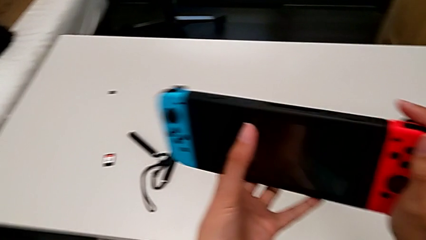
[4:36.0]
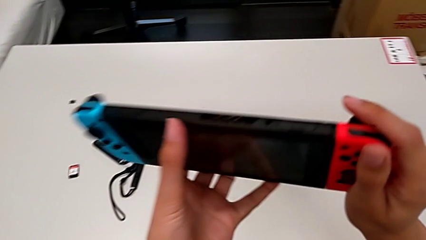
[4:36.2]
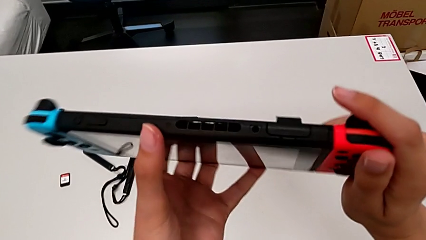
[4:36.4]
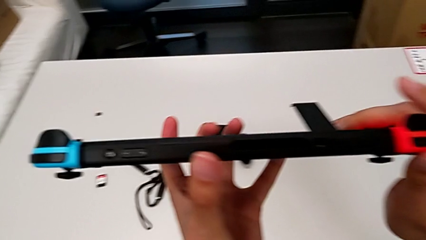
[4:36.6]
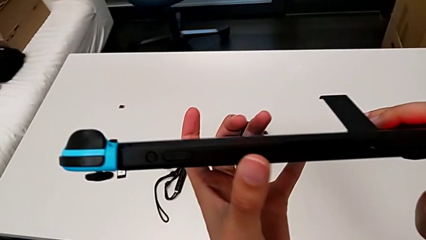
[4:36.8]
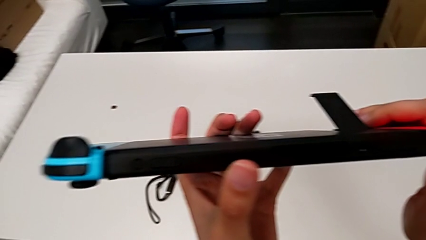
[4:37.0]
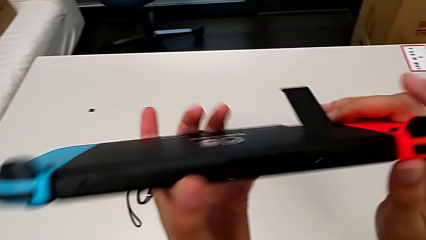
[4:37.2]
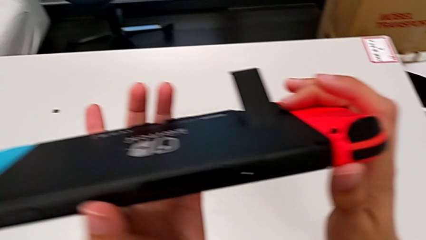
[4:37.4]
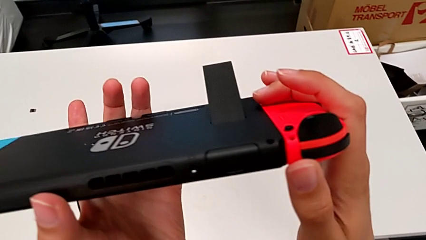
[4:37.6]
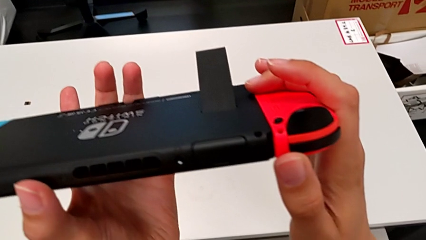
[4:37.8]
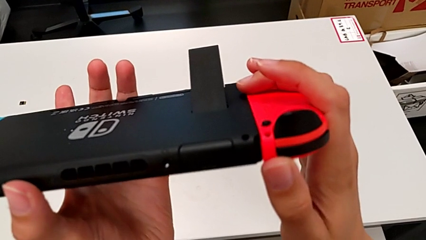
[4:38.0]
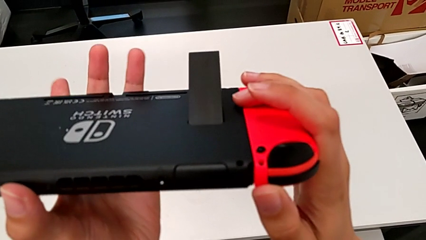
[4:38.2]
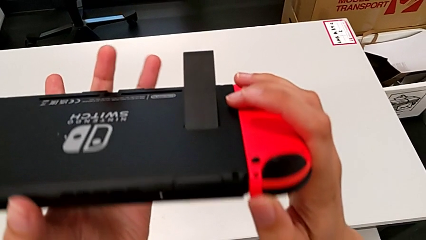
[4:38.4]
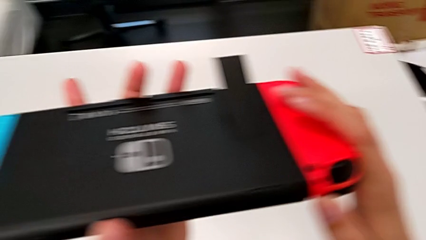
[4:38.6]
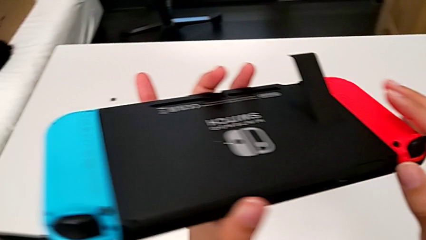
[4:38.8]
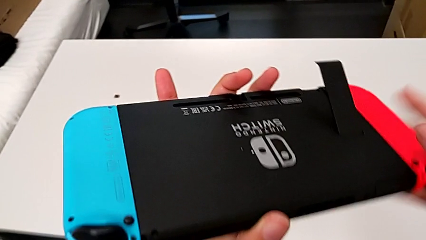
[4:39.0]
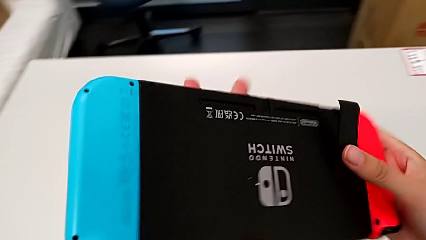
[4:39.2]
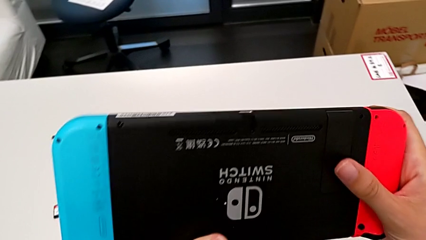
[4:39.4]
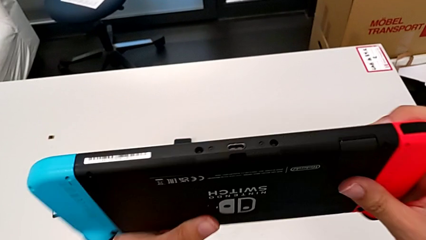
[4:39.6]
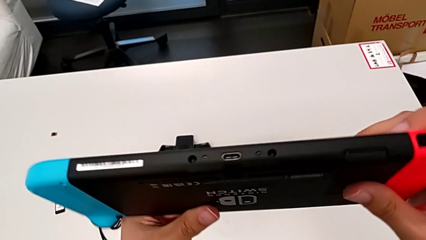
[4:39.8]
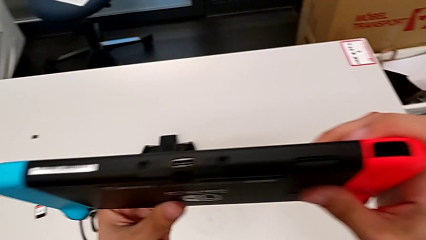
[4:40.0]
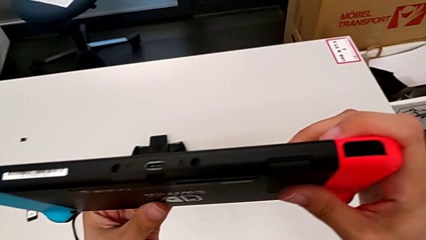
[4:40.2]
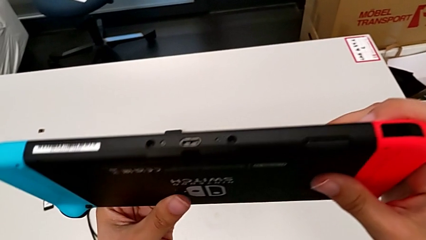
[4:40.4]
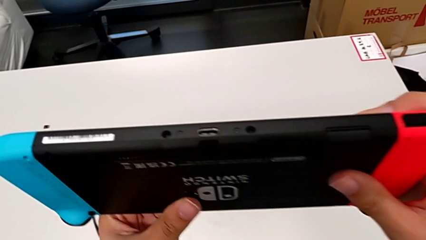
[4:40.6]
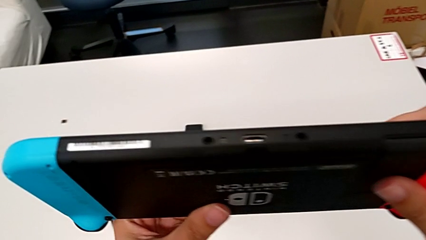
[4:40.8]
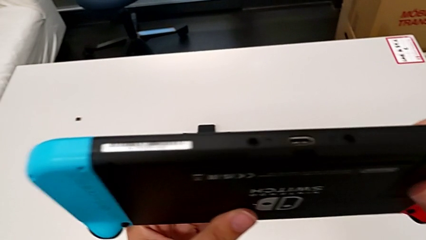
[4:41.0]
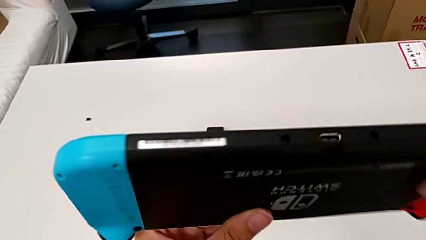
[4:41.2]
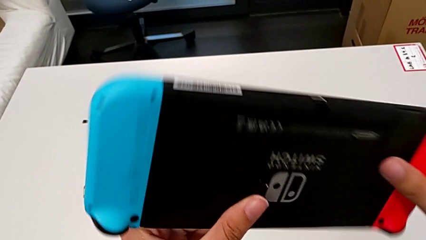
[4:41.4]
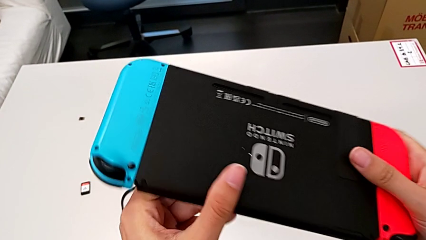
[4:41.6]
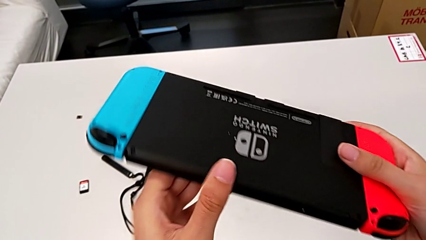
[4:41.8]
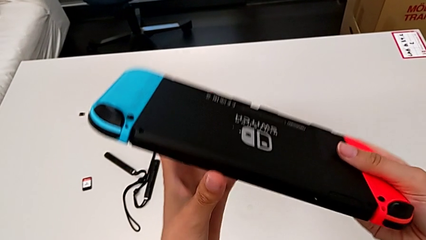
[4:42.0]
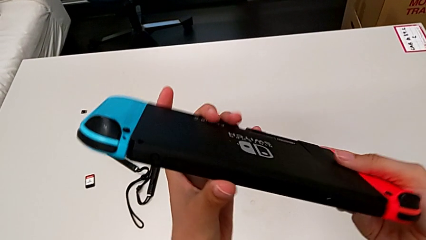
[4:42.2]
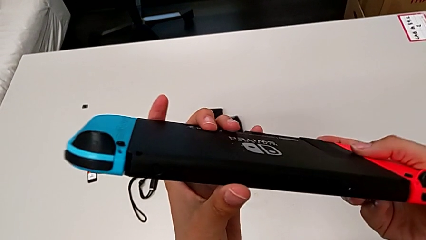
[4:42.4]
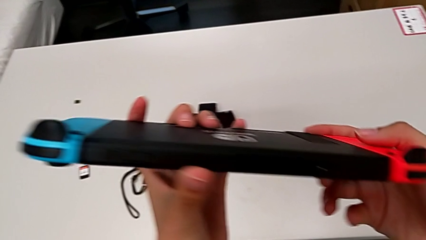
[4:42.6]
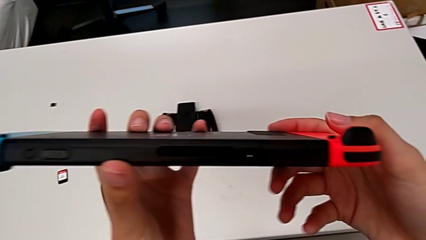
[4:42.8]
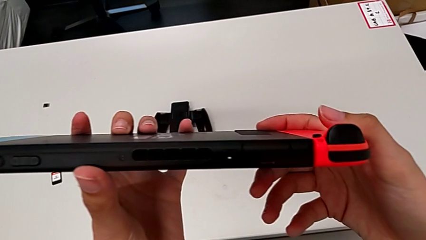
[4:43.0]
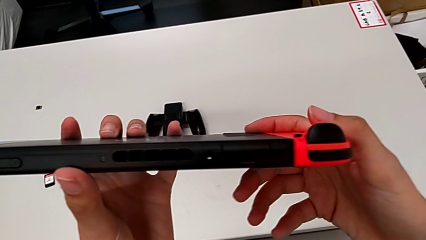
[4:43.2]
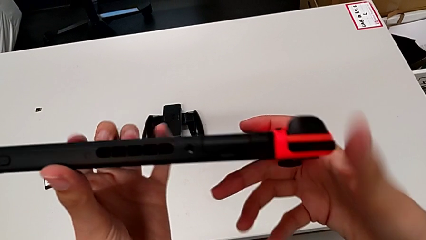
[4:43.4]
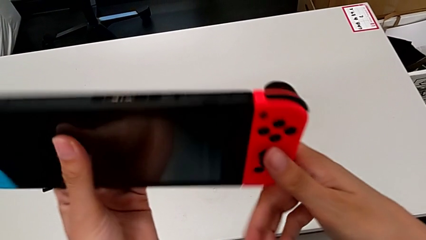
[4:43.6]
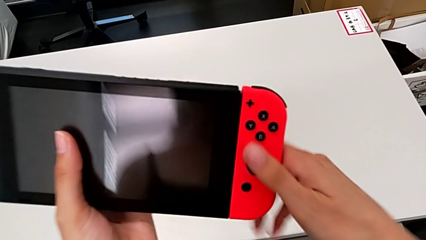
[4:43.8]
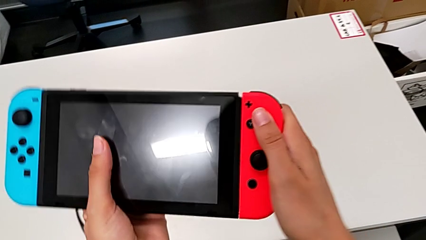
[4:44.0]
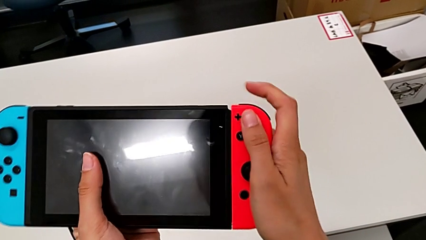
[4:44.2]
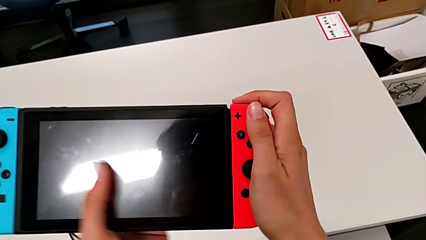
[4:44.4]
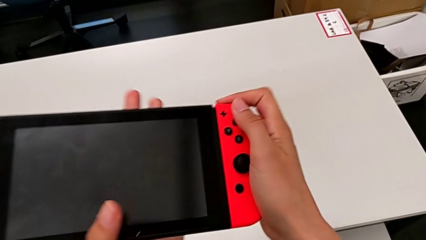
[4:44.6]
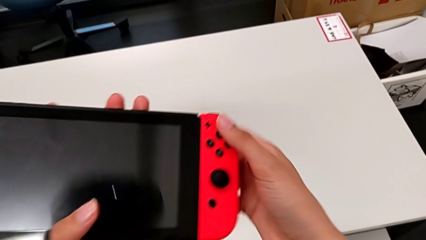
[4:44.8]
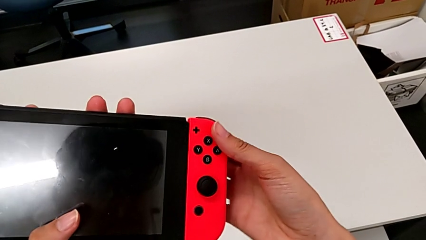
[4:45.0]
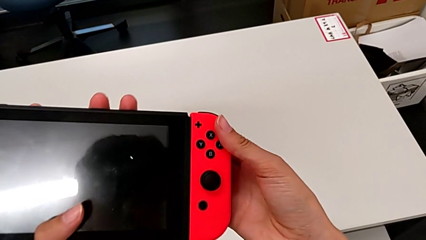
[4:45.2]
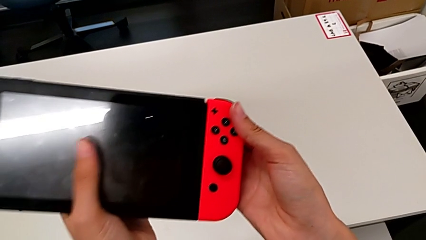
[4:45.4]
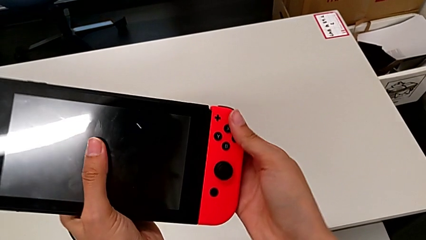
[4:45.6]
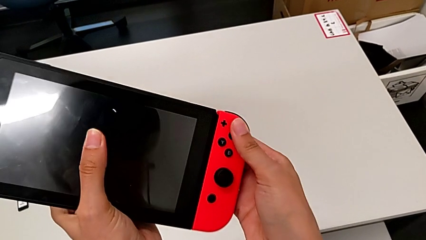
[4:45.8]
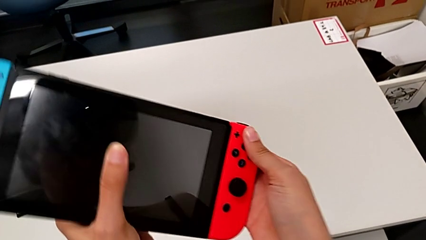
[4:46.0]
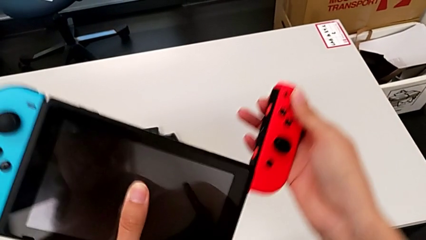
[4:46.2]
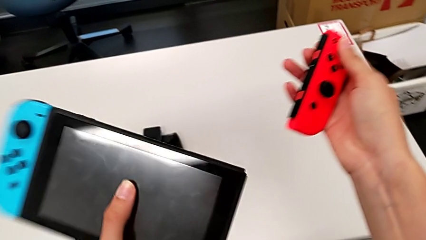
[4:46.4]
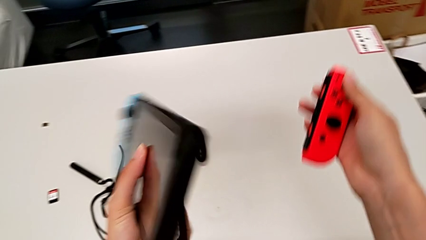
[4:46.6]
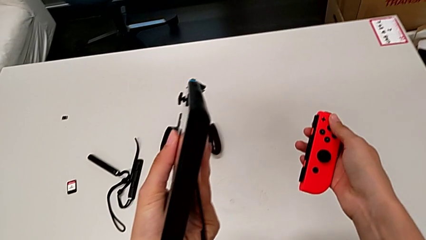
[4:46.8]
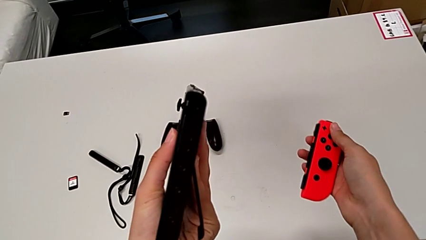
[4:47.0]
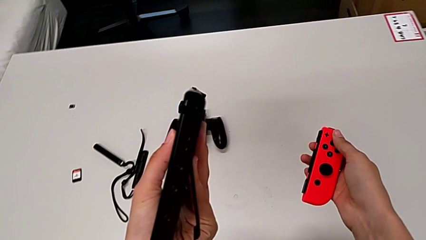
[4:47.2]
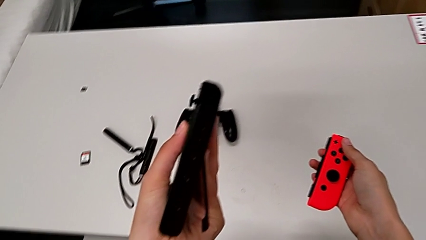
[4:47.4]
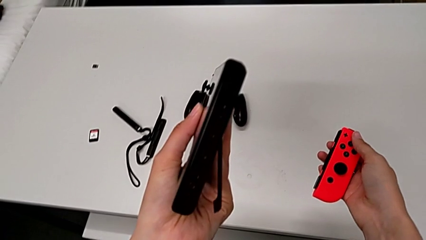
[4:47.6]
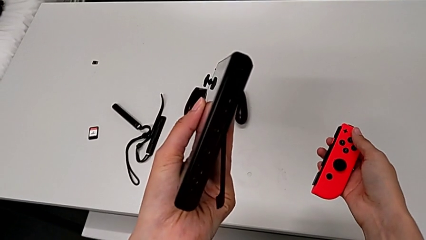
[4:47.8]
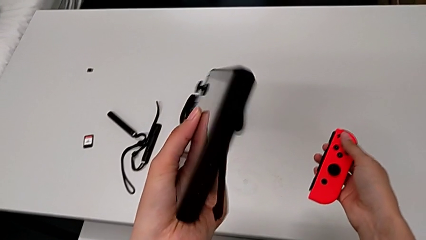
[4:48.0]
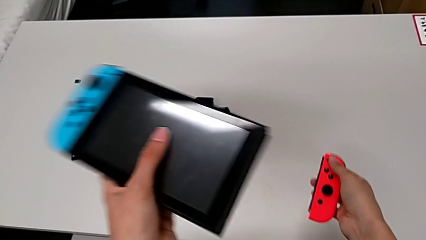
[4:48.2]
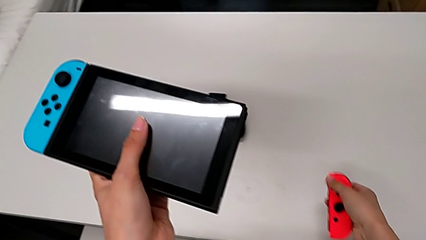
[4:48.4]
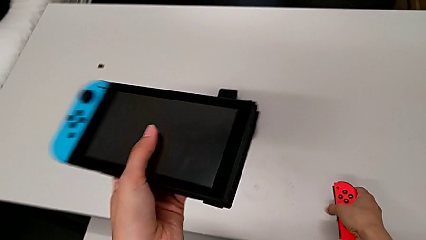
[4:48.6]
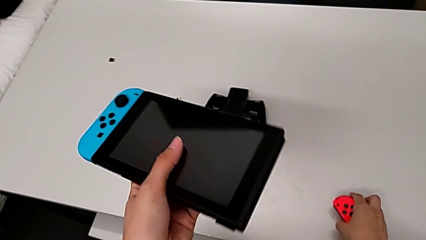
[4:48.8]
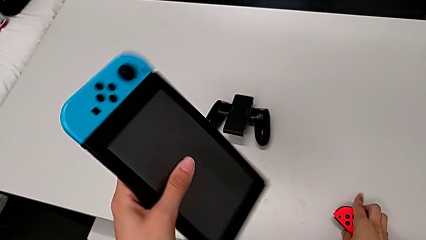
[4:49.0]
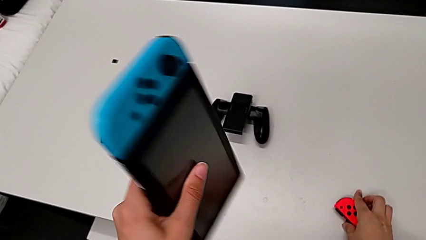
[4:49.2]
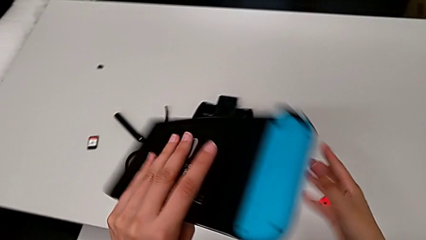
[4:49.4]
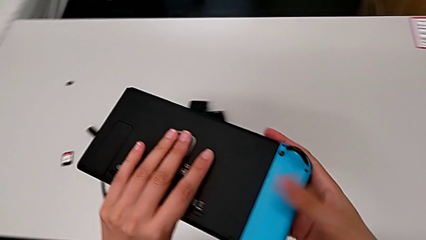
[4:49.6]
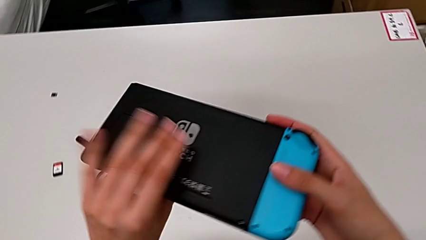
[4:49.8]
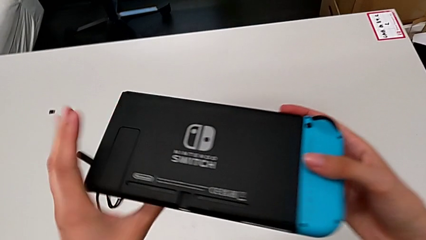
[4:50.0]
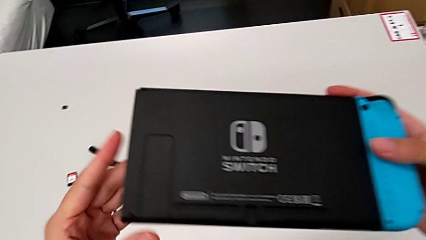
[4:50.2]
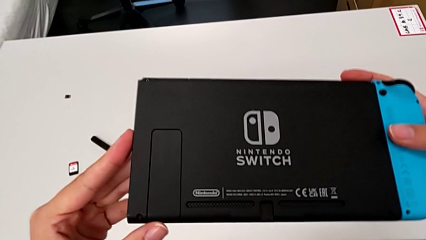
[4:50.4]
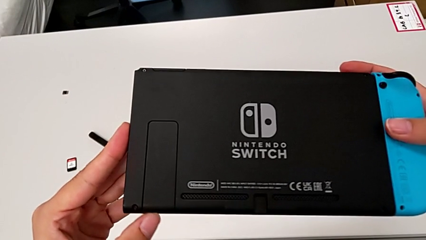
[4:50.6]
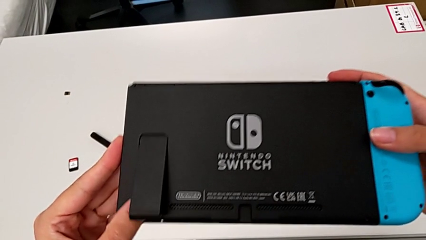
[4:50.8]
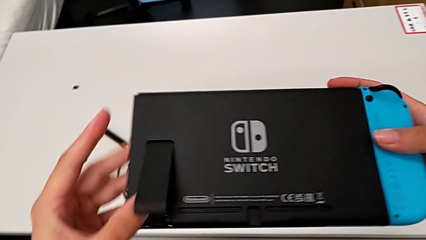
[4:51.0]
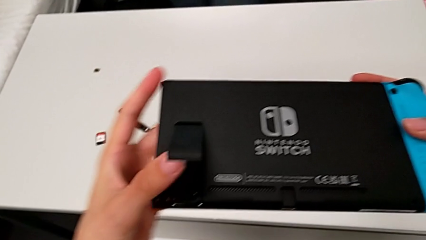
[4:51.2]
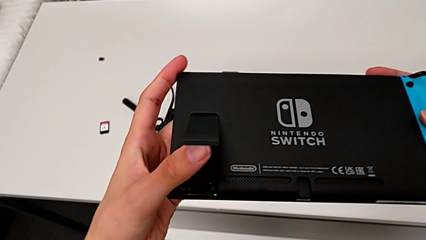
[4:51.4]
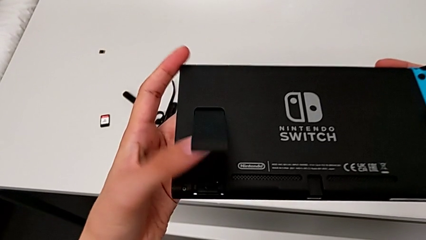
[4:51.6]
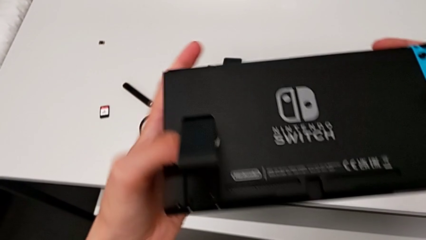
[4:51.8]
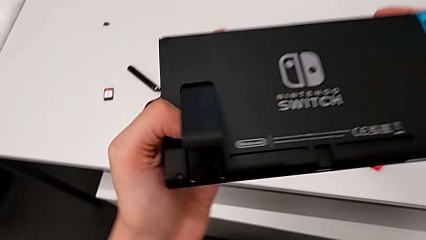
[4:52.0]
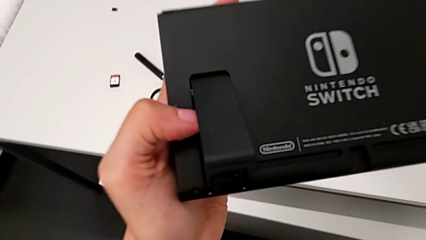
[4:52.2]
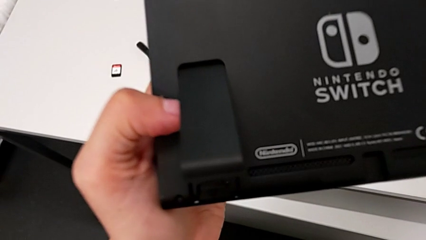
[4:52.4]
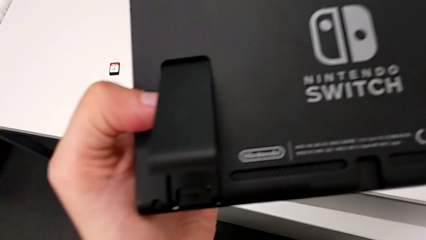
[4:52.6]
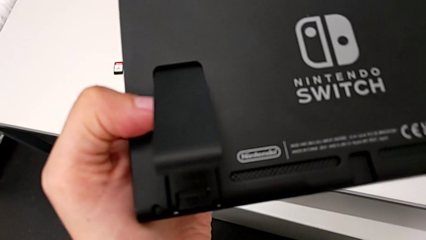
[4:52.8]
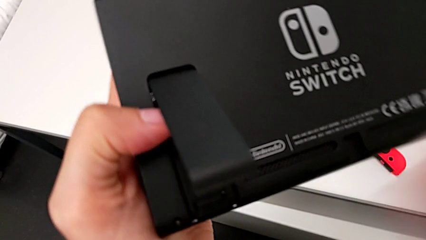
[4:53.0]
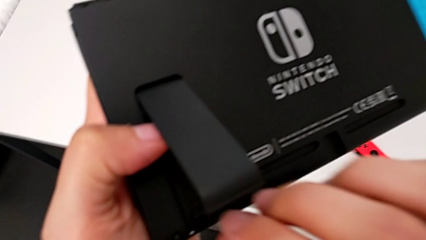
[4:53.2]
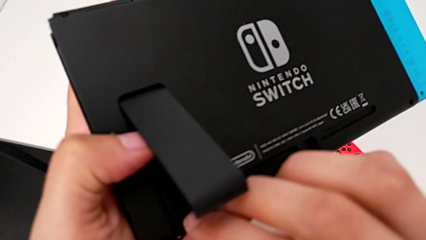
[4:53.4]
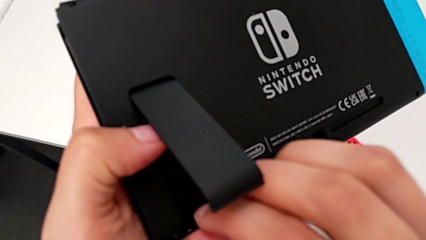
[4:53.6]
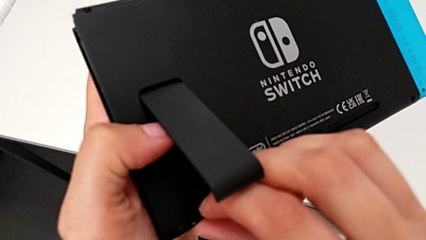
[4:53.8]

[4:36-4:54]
The camera wearer is exchanging SD cards with the Nintendo Switch. They inspect the Nintendo Switch, close the kickstand, inspect the Nintendo Switch, flip it, press the button, withdraw the red Joy-Con controller, inspect the Nintendo Switch, place the red Joy-Con controller, flip the Nintendo Switch, open the kickstand and inspect the Nintendo Switch.
